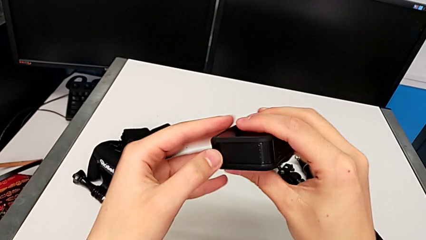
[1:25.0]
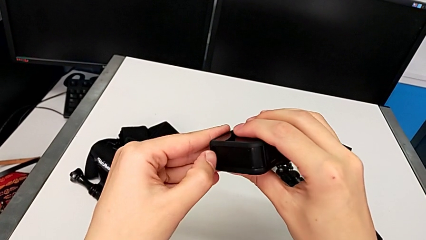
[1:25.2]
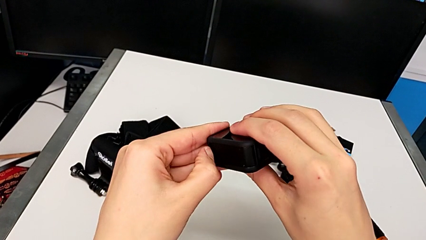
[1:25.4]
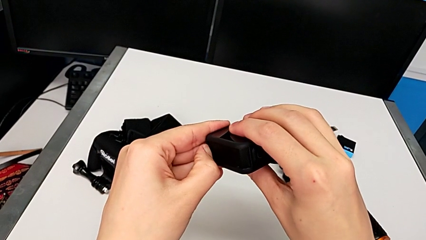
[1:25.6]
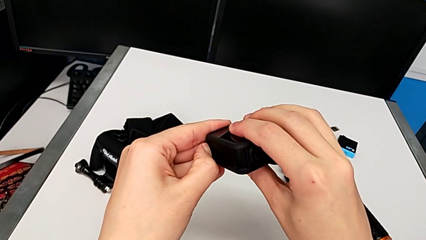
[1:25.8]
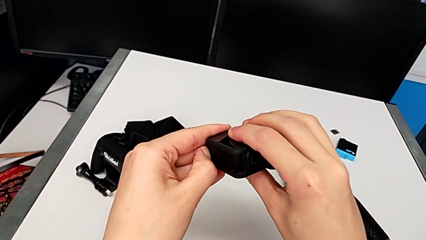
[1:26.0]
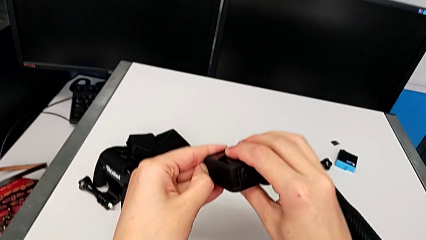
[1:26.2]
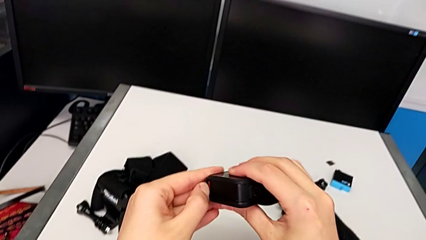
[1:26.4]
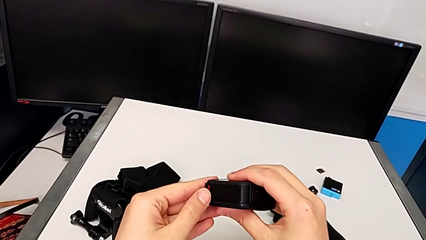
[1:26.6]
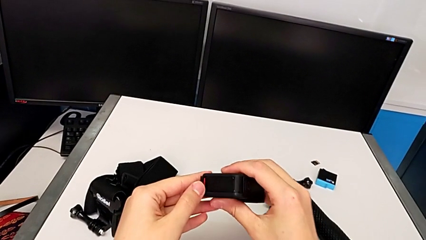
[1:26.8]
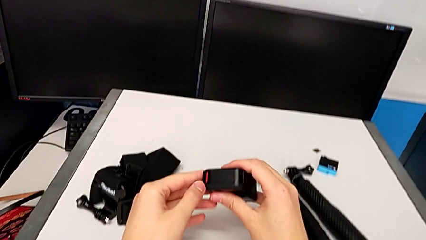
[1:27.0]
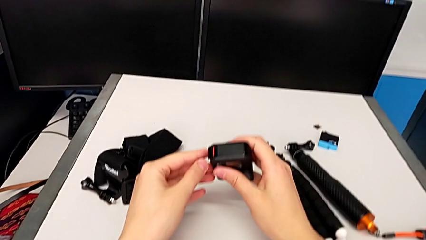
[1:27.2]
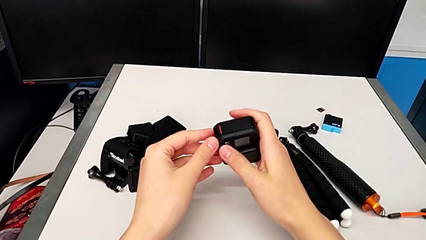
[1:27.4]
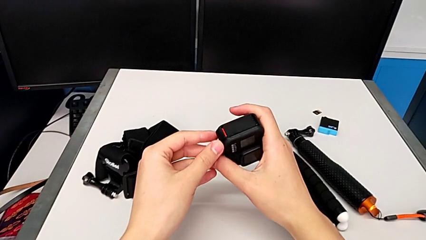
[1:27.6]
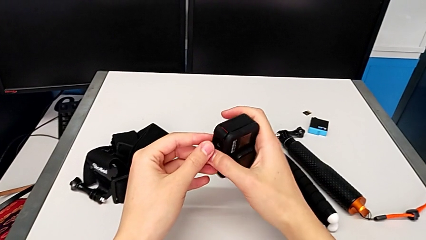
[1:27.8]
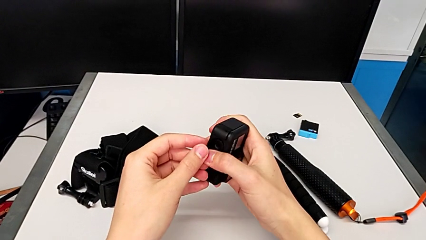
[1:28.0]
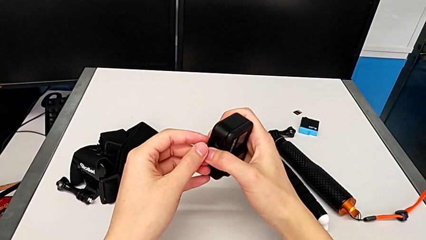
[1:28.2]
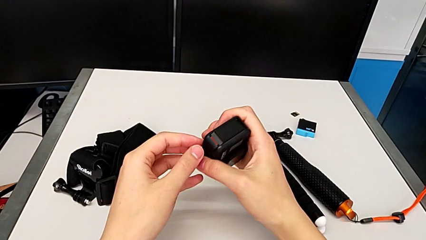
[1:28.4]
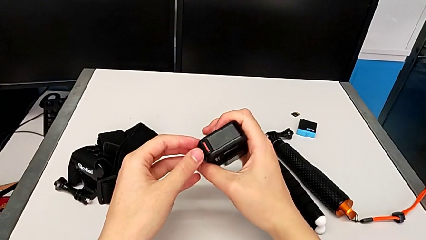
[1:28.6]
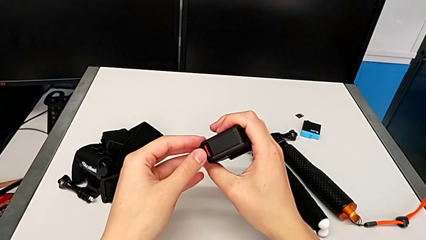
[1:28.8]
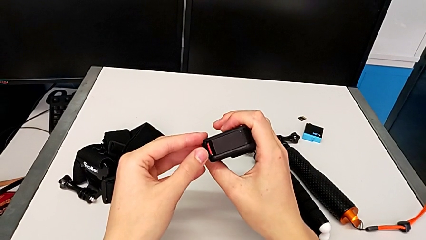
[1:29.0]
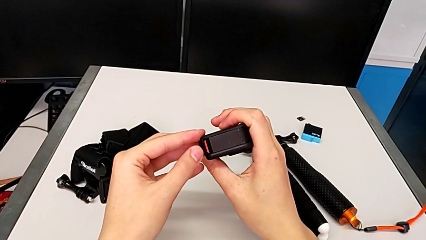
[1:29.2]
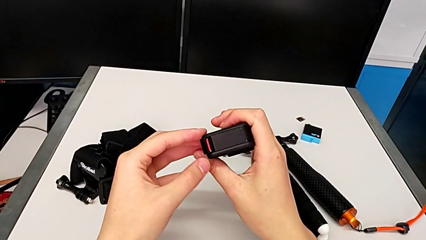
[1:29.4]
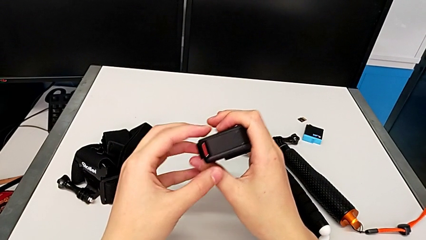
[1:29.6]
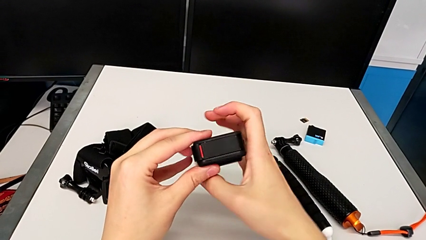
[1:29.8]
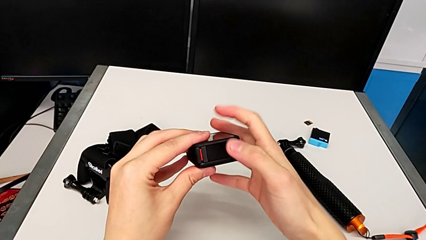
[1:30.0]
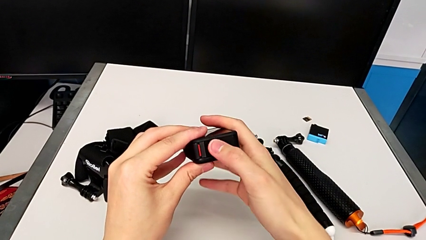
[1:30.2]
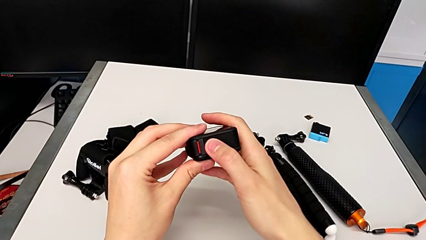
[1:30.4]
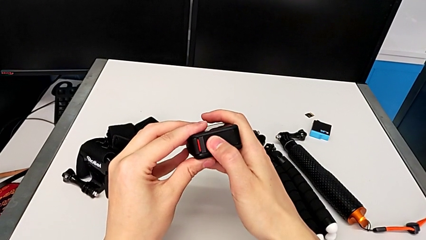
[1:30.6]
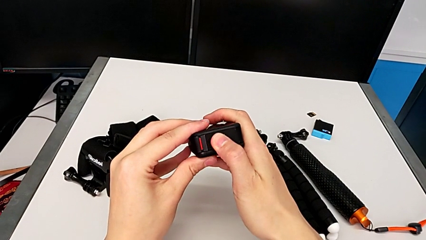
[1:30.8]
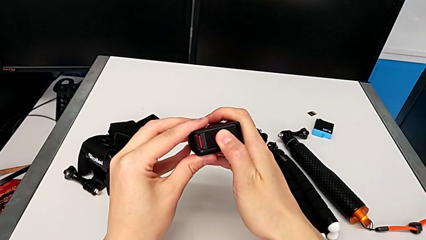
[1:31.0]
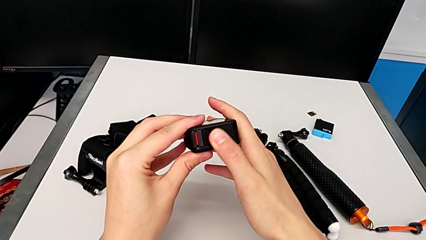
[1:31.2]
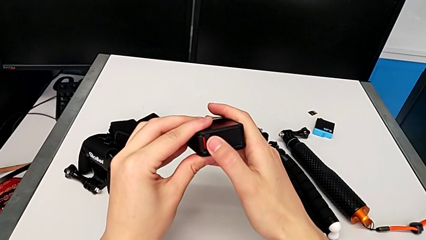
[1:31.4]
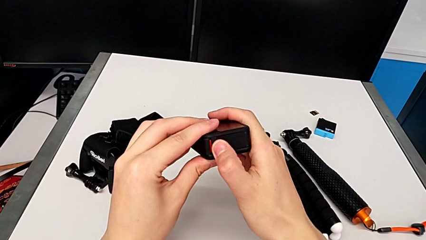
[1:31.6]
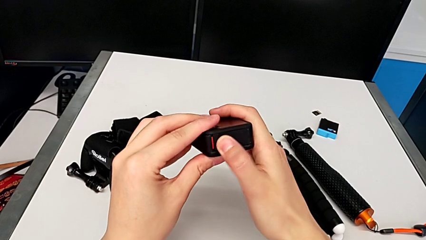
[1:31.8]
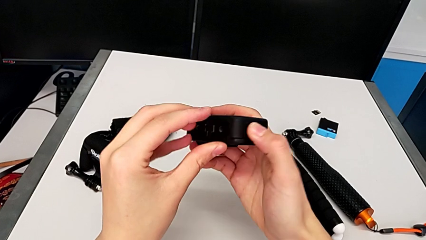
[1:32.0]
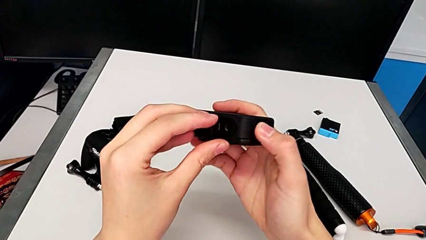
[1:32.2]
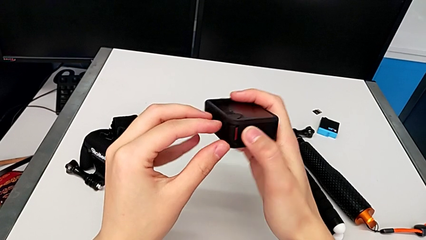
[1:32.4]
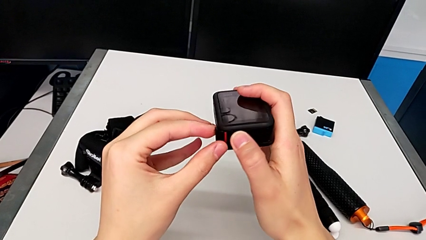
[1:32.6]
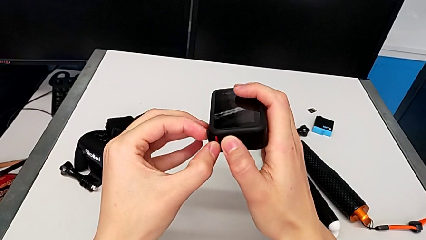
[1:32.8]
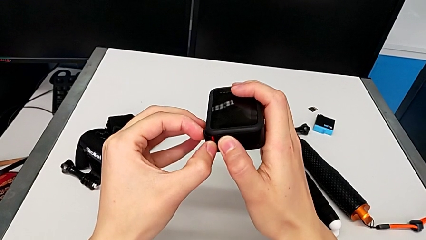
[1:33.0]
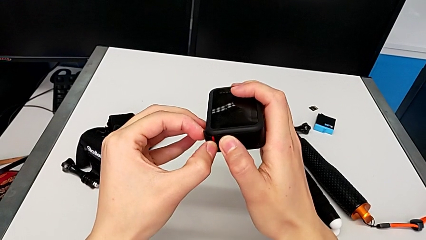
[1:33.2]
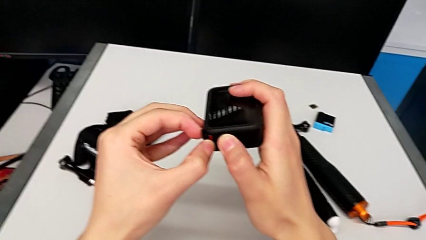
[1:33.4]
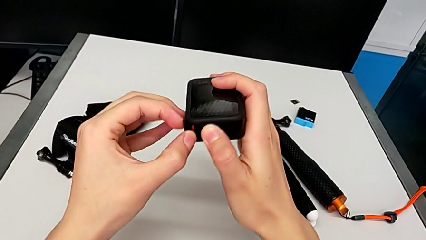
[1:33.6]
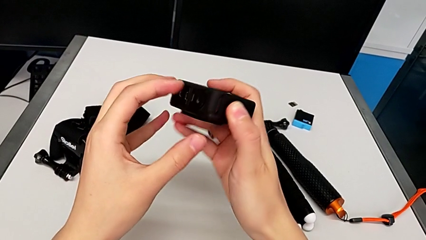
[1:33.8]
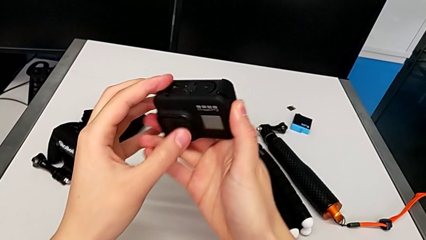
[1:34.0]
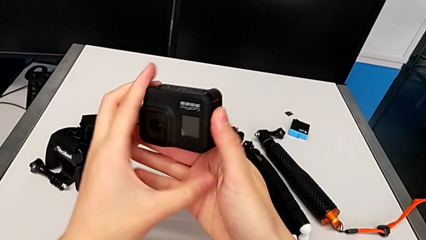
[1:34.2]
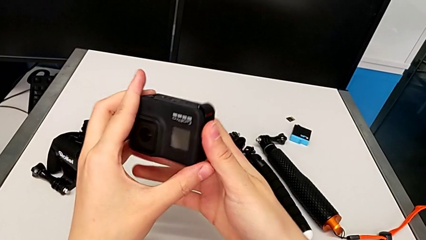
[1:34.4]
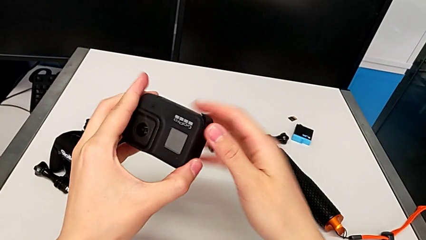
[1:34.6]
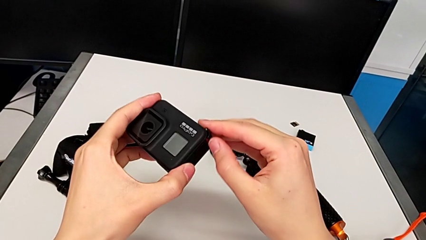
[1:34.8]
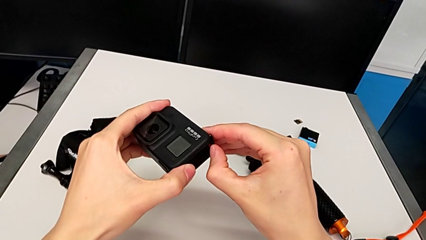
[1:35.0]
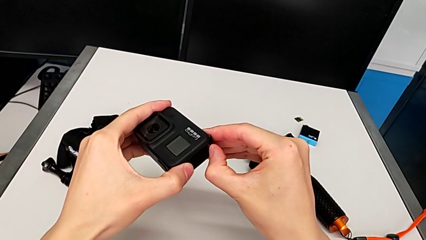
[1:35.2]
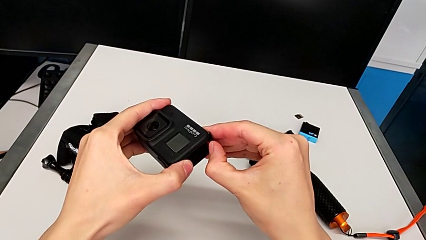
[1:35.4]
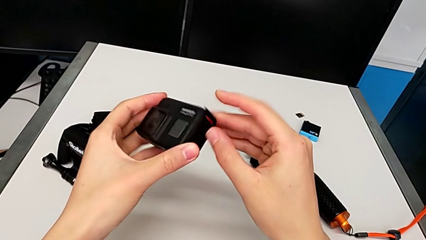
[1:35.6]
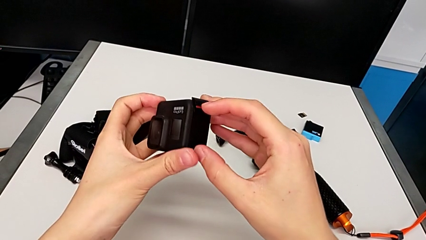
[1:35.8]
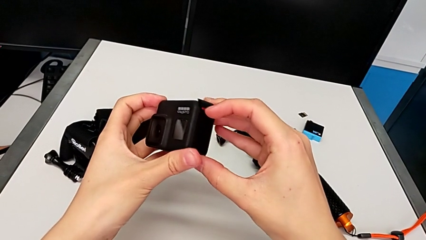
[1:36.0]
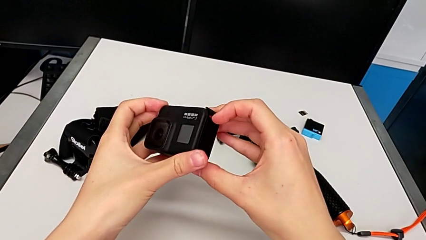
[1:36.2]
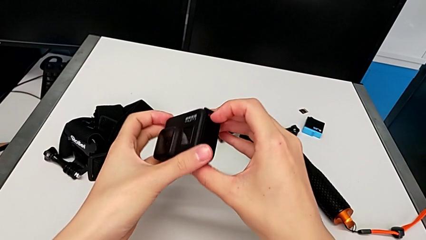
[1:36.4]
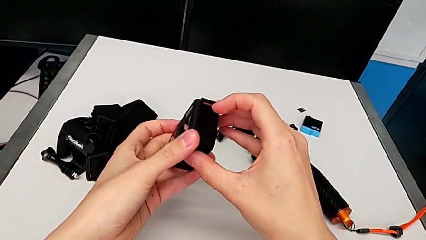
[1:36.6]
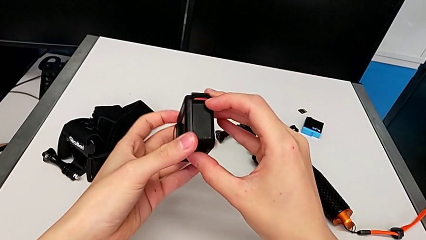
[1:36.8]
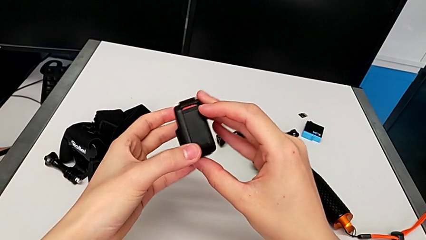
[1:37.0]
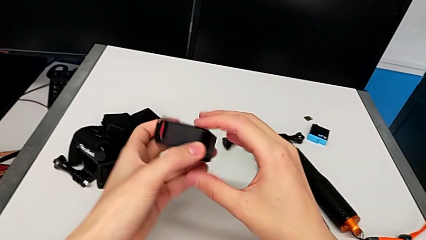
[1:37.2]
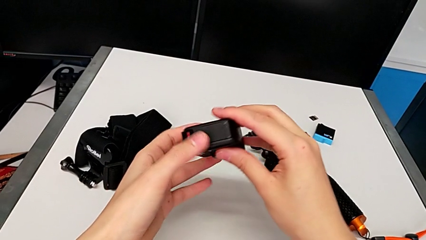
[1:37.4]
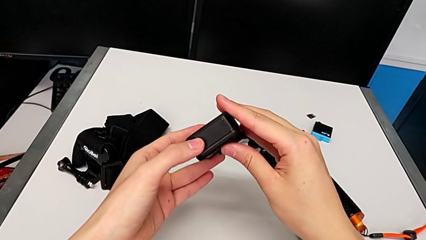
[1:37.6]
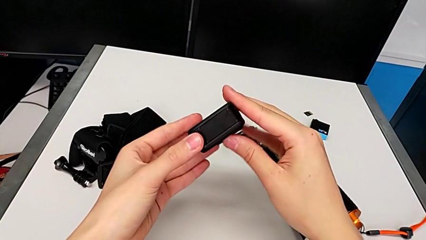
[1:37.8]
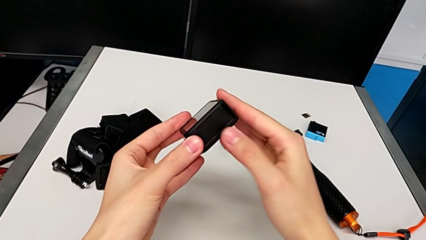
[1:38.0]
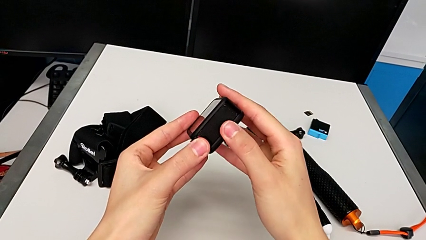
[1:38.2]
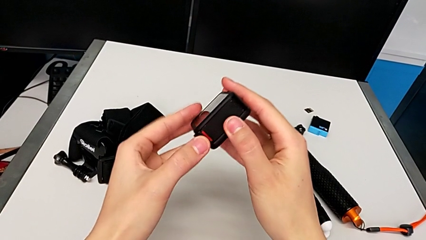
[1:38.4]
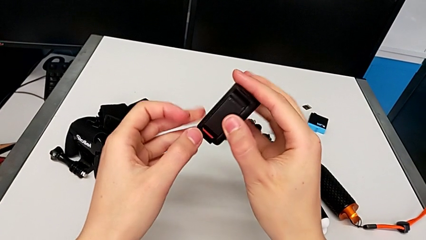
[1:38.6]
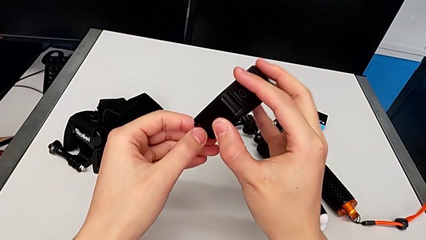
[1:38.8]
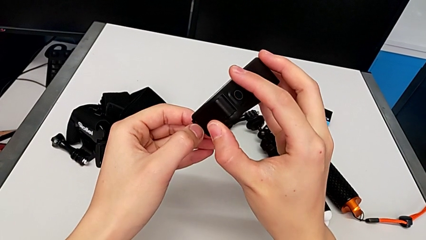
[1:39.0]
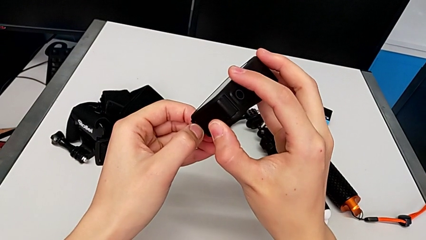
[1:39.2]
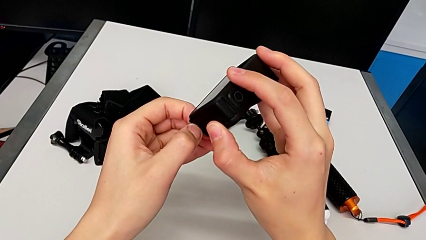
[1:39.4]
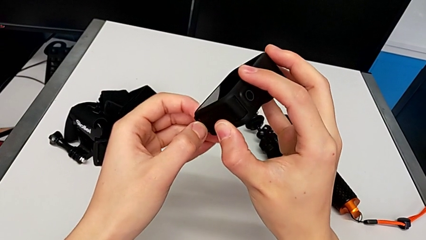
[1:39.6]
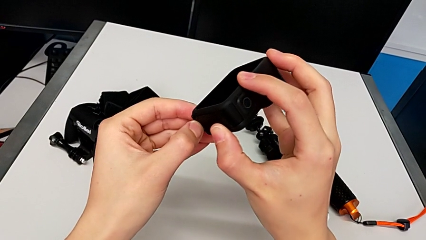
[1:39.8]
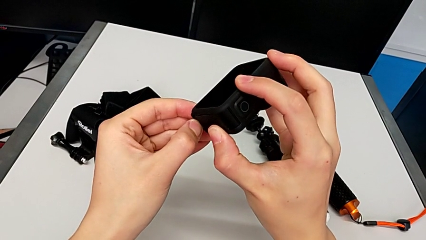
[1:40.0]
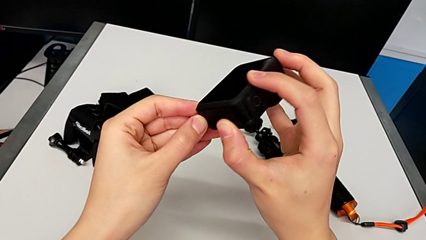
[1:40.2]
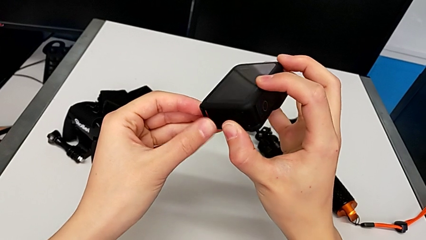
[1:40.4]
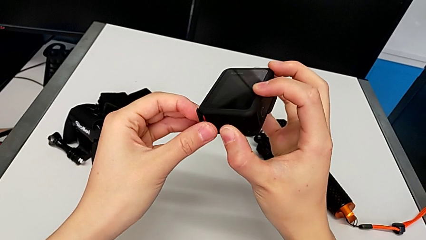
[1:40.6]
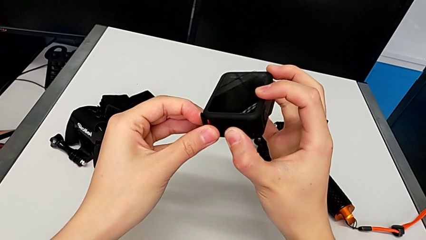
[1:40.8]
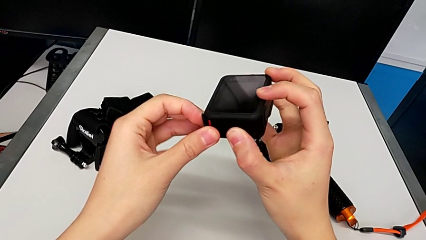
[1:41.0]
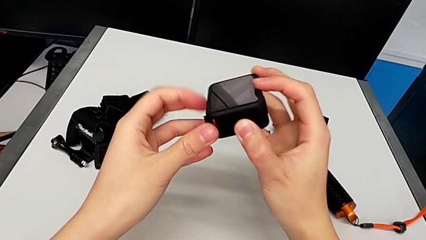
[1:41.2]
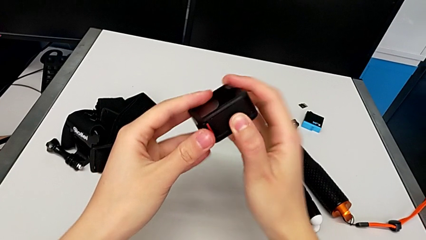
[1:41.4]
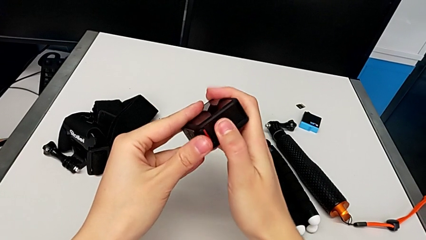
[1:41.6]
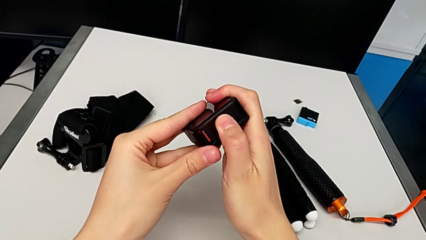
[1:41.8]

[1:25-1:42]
The camera wearer is changing the battery for the GoPro. They unlock the battery door, inspect the GoPro, pull the battery door and begin to inspect the GoPro.
